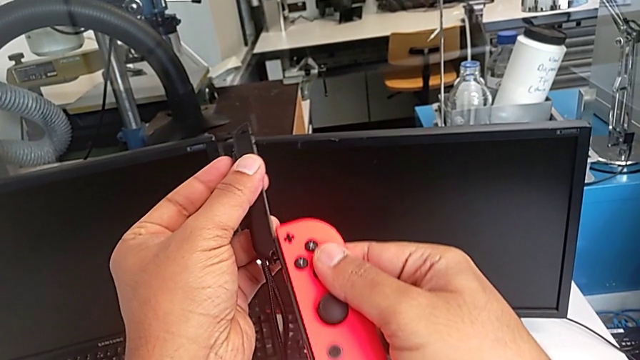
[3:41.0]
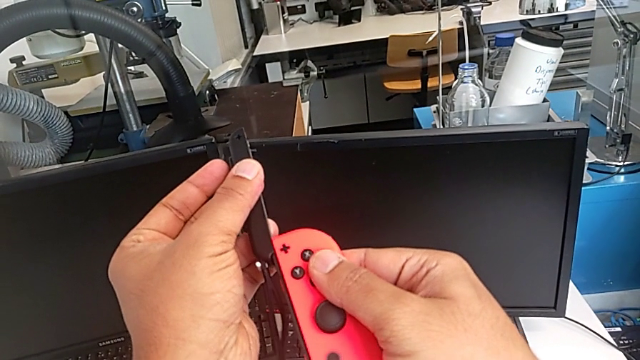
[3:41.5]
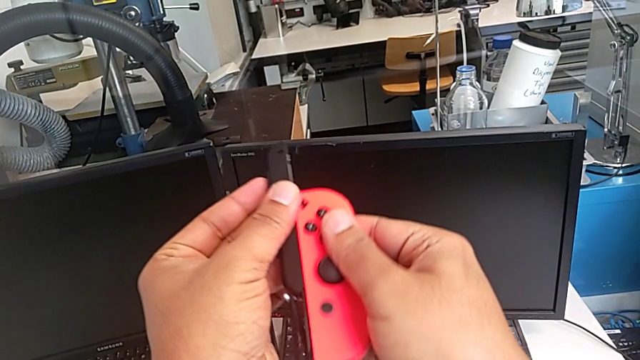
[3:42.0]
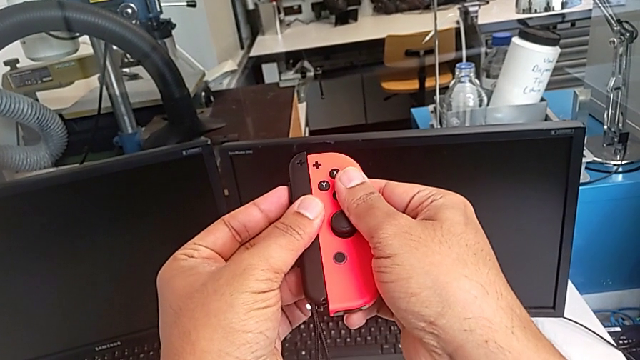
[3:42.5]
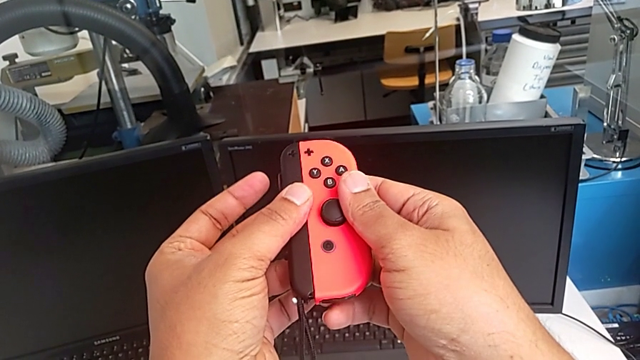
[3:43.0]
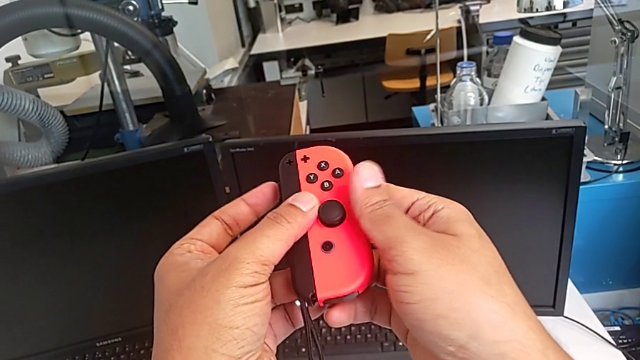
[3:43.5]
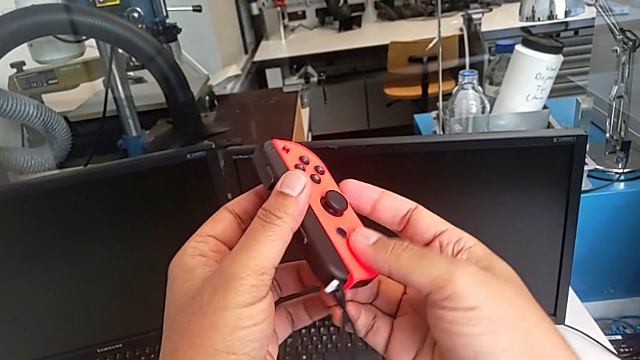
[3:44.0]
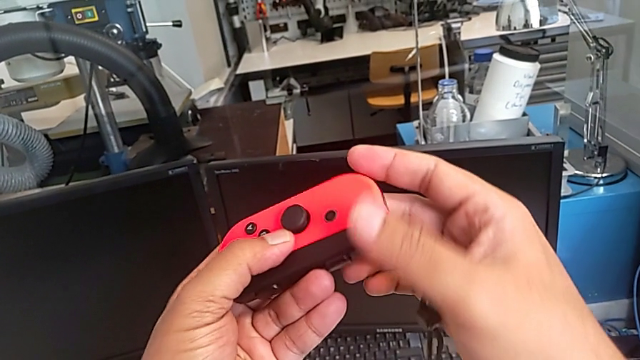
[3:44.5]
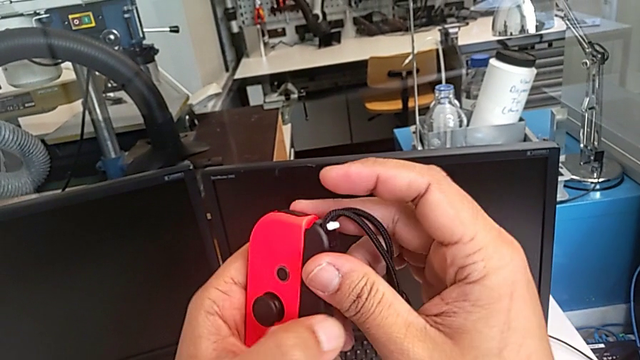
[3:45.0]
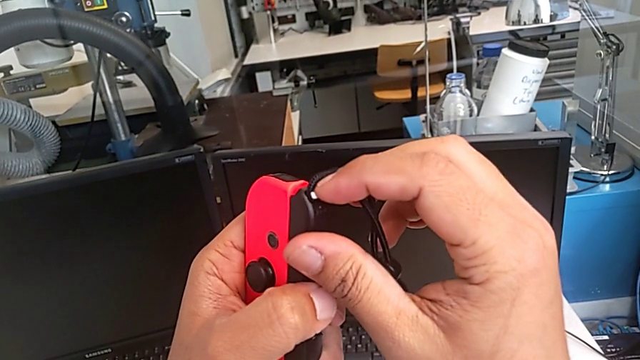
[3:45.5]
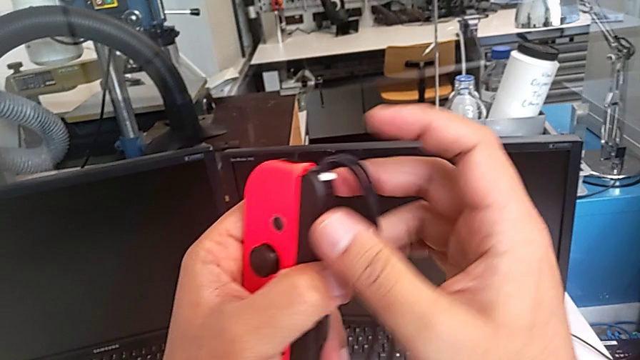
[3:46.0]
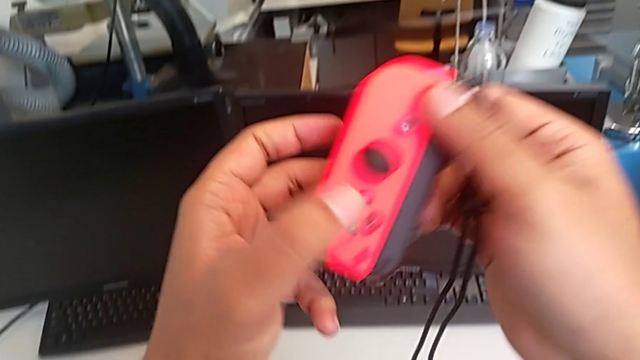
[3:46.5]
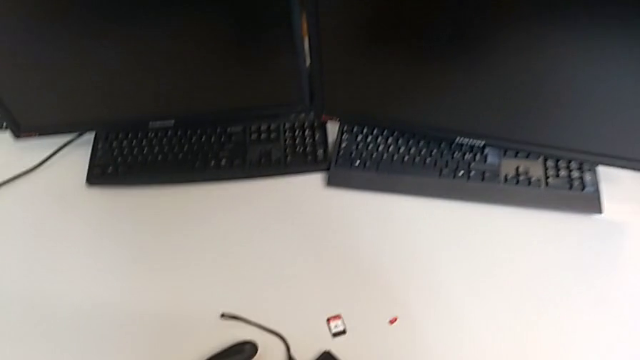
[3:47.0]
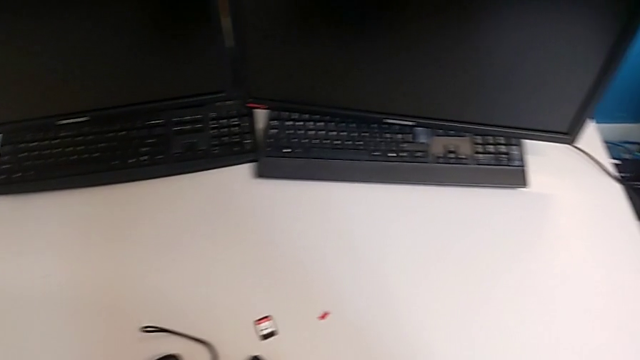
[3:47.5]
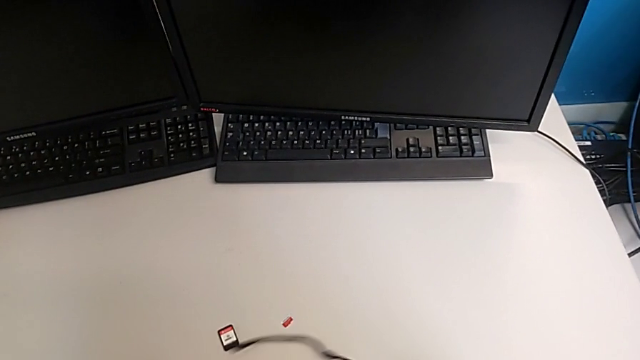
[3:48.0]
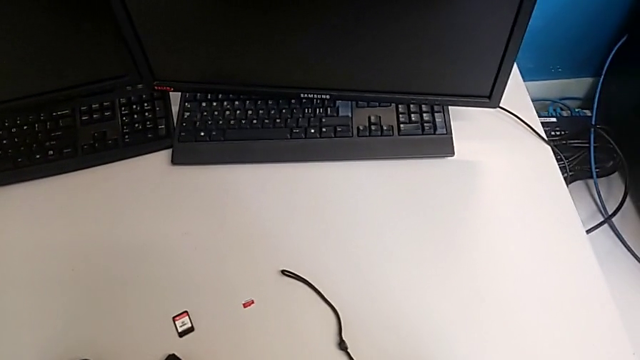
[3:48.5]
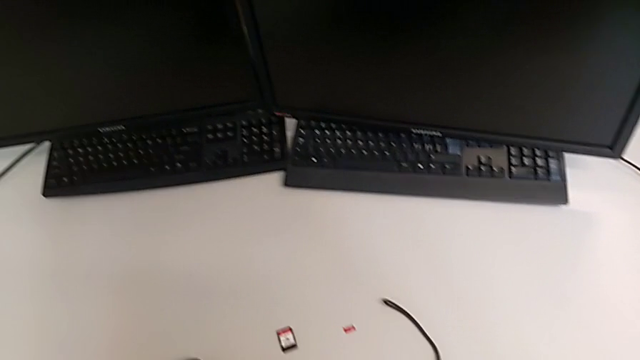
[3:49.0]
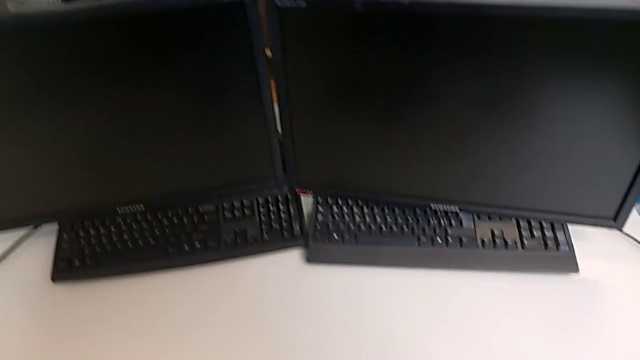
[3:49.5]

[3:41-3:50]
The camera wearer is changing the Joy-Con controllers from the comfort grip to the Joy-Con strap. They assemble the red Joy-Con controller, push the Joy-Con strap lock and drop the red Joy-Con controller.

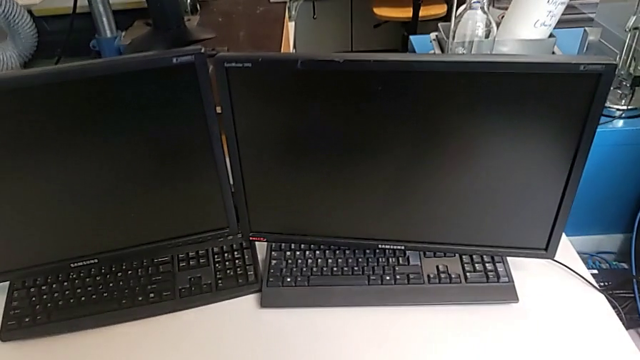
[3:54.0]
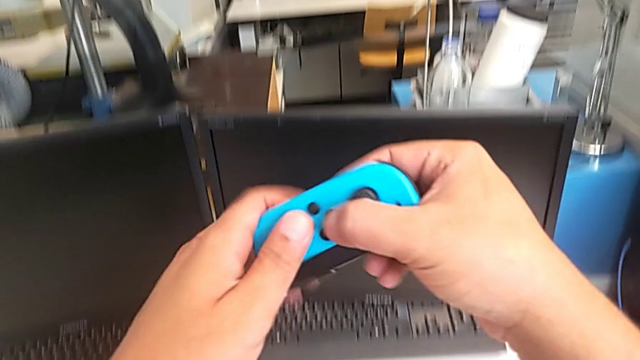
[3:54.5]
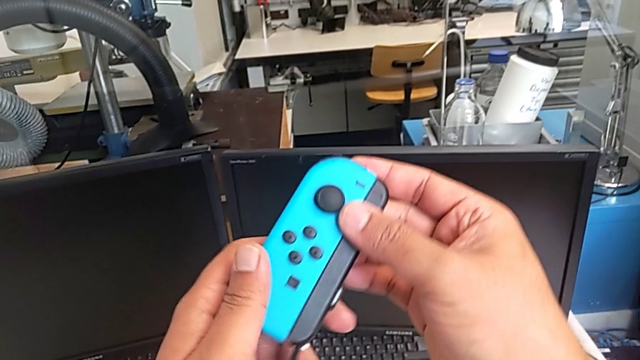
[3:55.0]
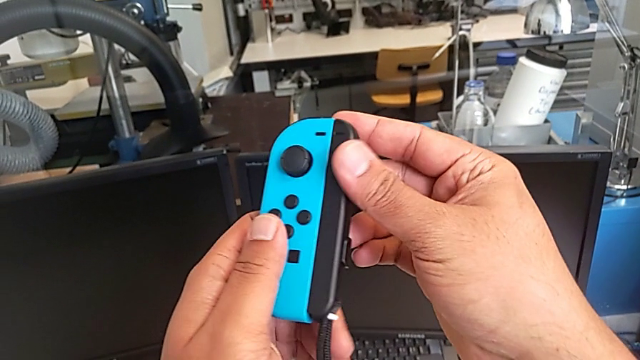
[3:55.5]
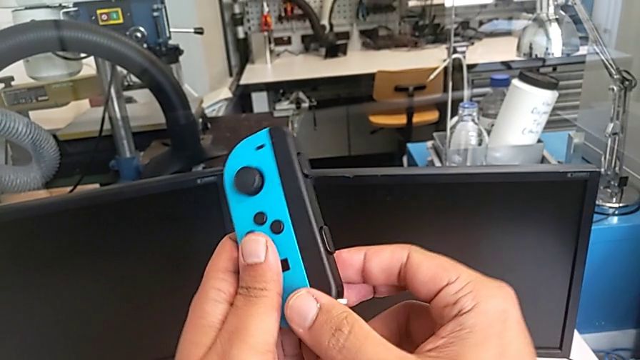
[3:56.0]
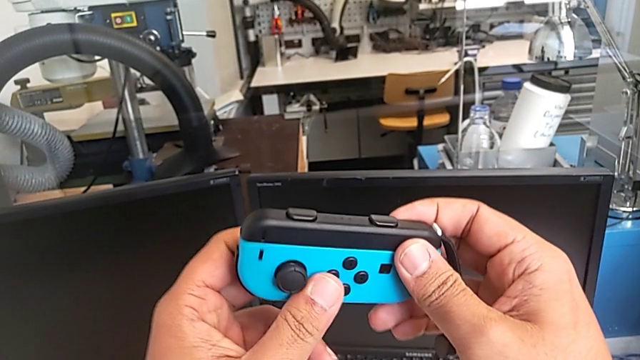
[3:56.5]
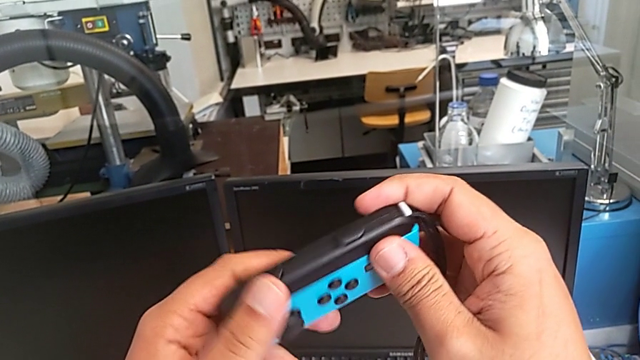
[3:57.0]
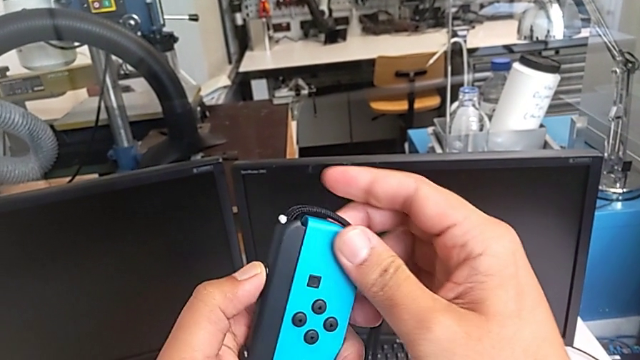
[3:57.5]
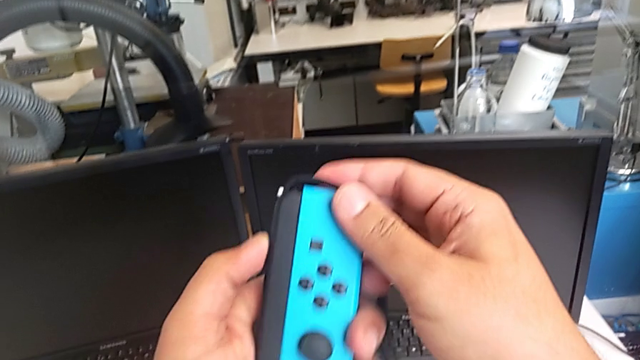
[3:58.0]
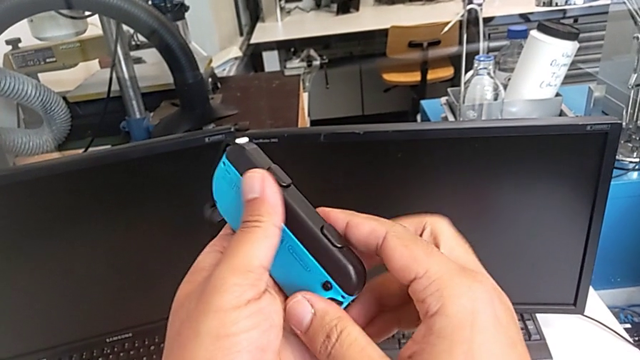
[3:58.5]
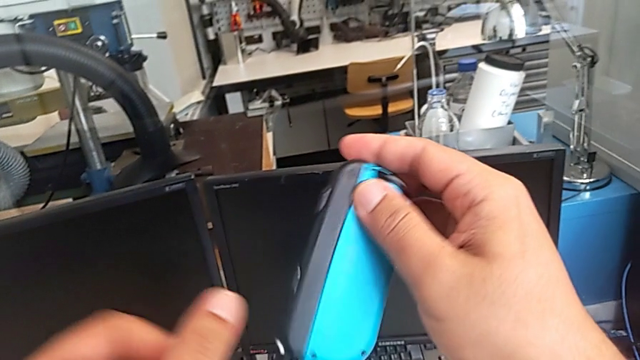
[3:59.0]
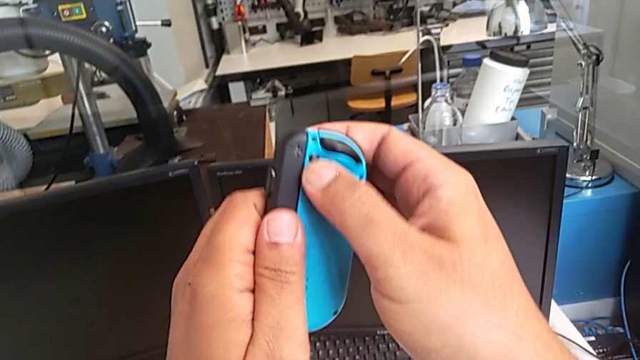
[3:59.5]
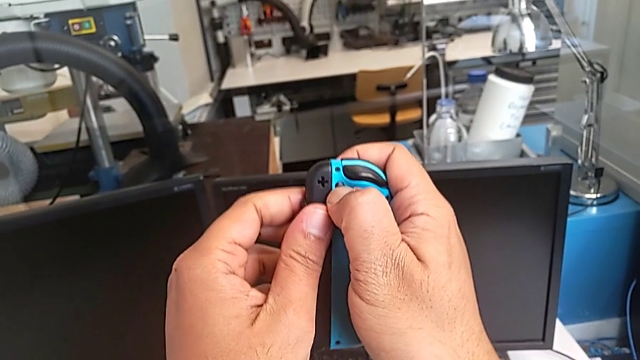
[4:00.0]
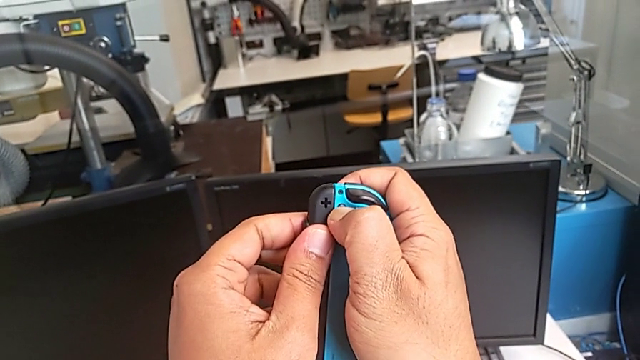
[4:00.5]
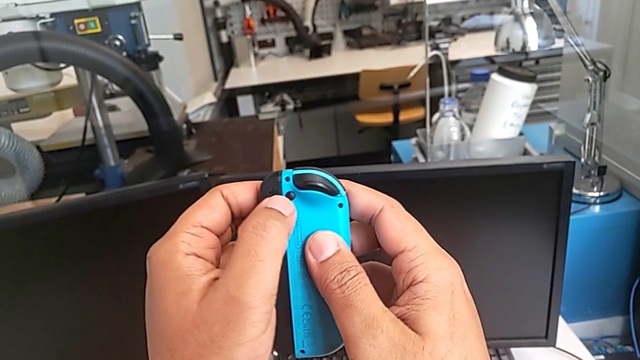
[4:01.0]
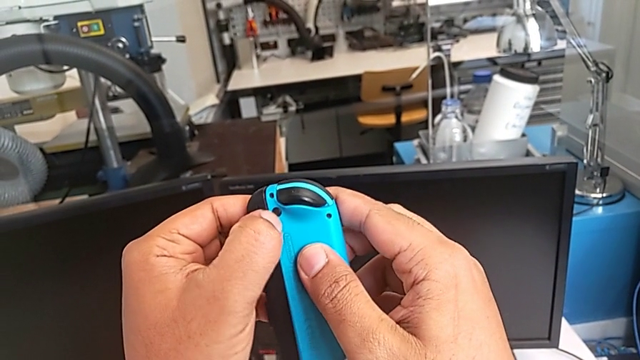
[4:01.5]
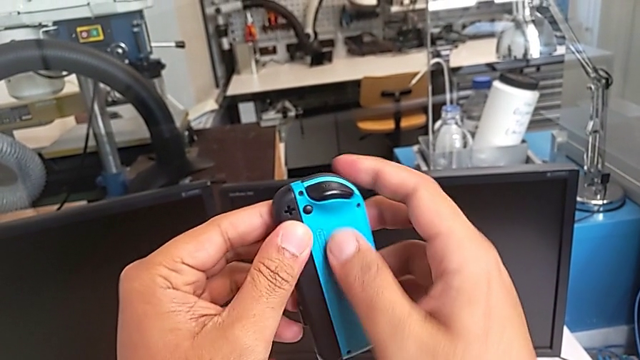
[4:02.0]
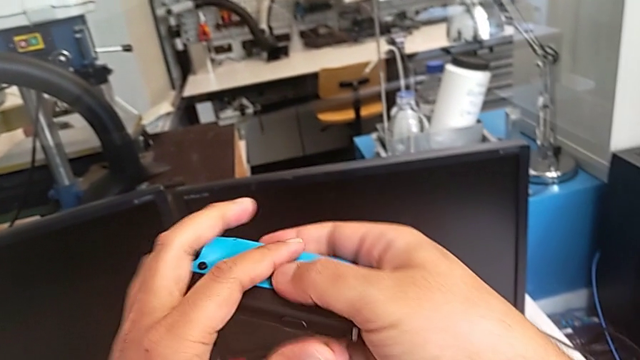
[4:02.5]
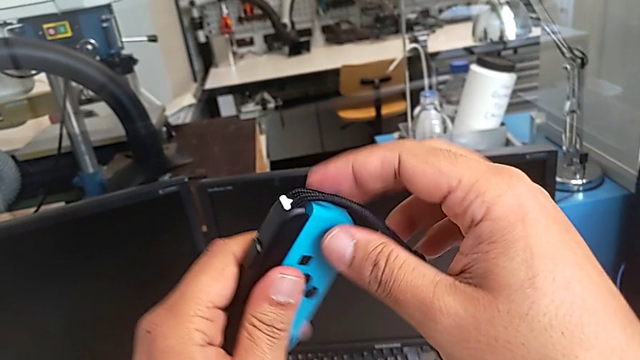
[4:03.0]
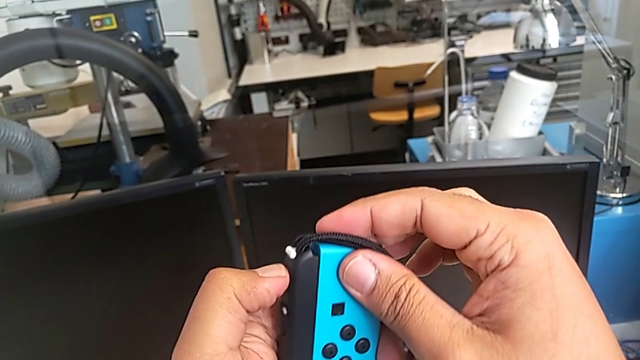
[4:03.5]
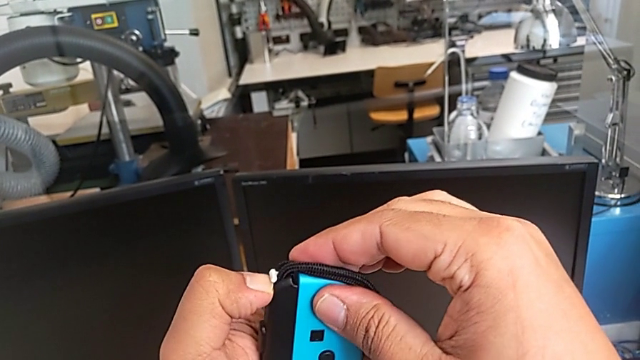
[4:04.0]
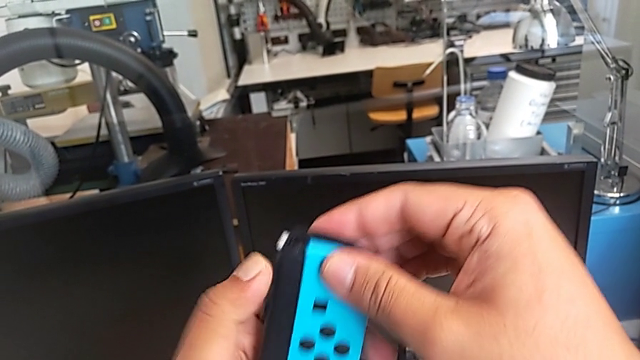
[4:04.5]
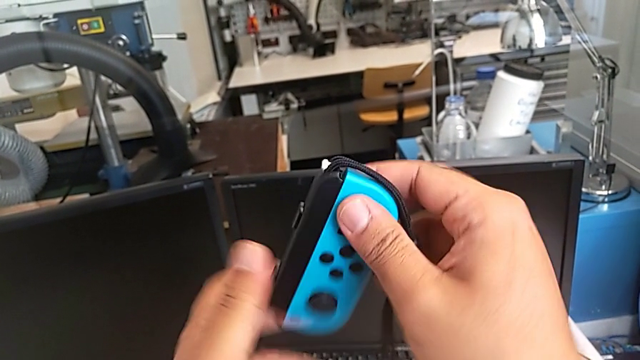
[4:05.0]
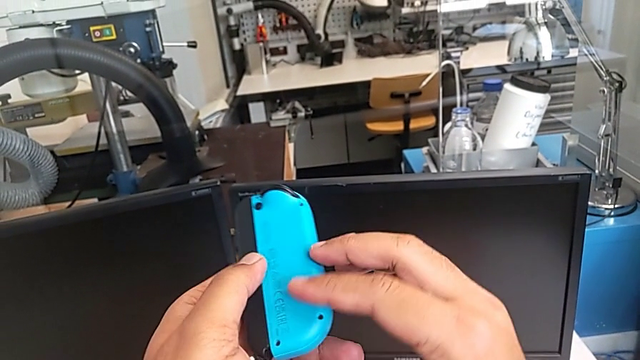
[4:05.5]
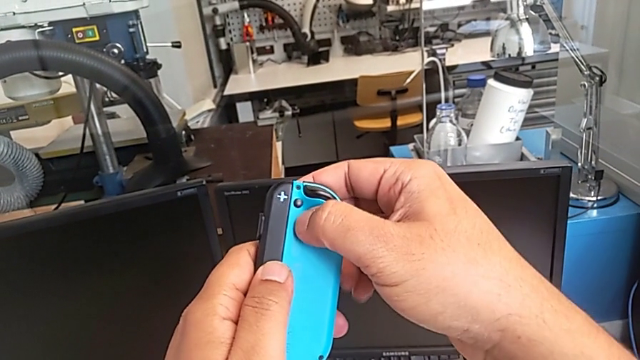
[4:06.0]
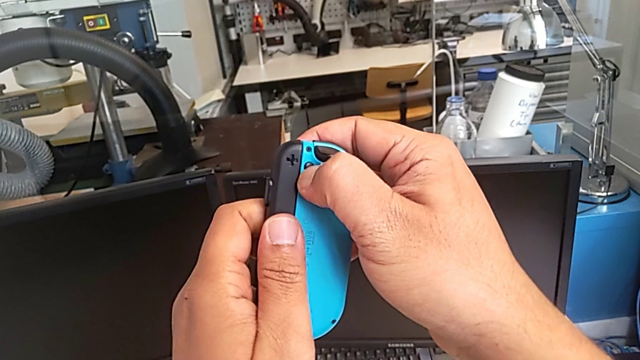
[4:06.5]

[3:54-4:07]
The camera wearer is changing the Joy-Con controllers from the comfort grip to the Nintendo Switch. They lift the blue Joy-Con controller, rotate it, wrongly press it, rotate it, push the Joy-Con strap lock and rotate the blue Joy-Con controller.
